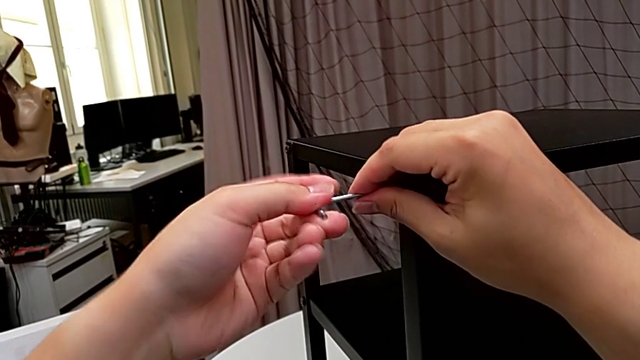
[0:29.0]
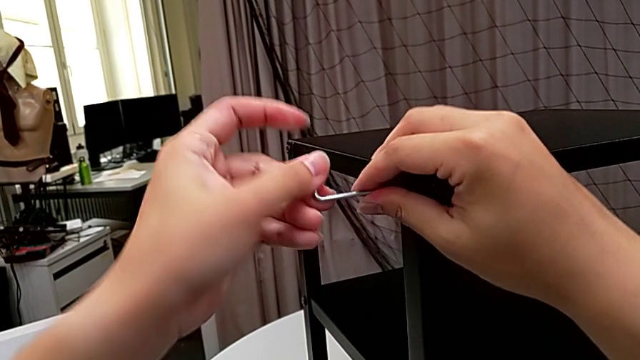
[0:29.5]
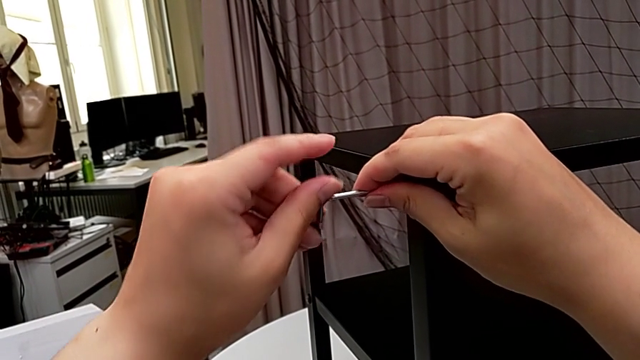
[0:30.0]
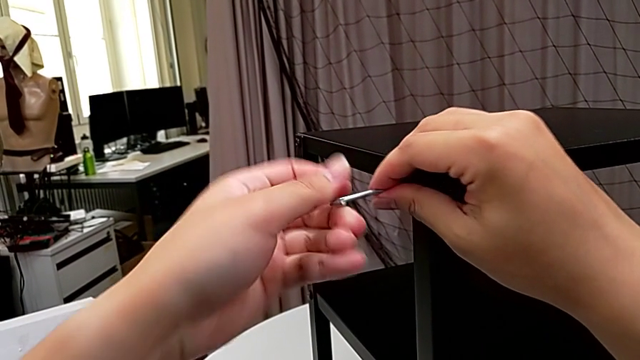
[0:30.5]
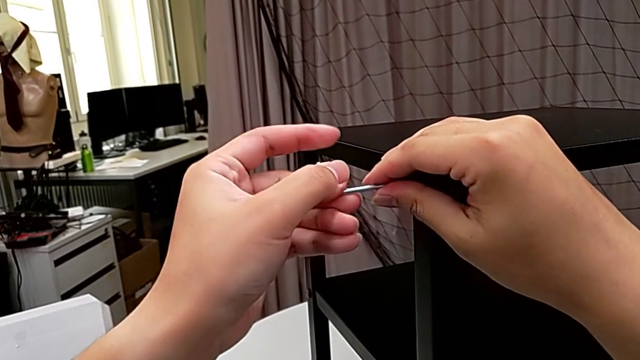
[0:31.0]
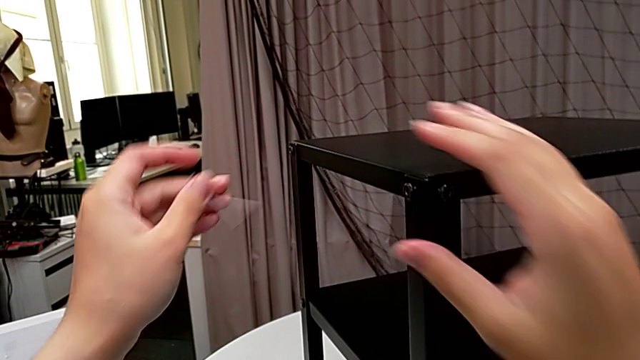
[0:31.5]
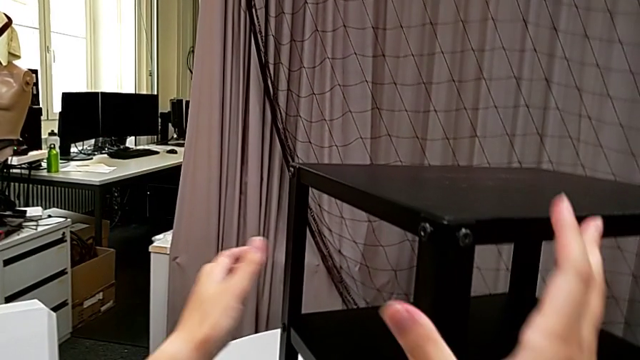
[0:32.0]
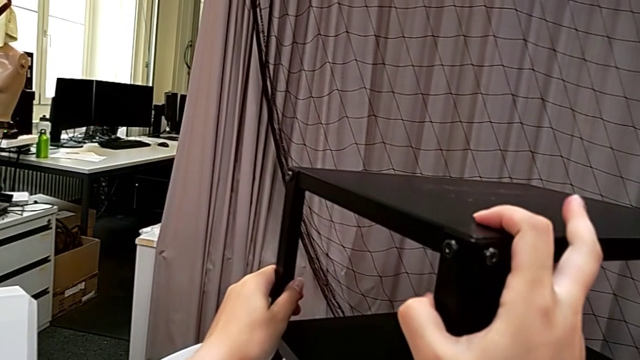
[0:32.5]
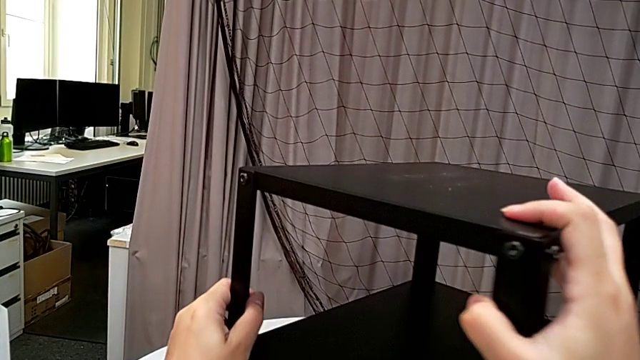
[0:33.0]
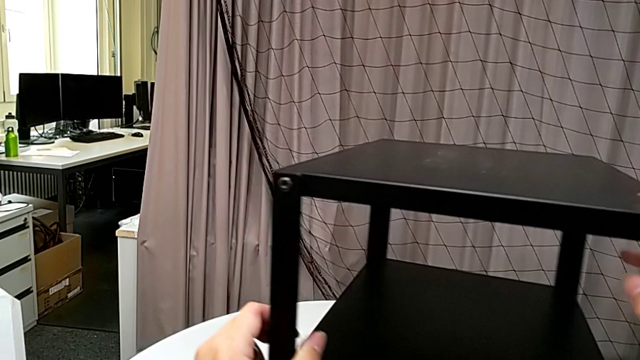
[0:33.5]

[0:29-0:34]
The camera wearer is unscrewing the first leg from the top shelf. They unscrew the hex socket head, withdraw the Allen wrench and rotate the nightstand.

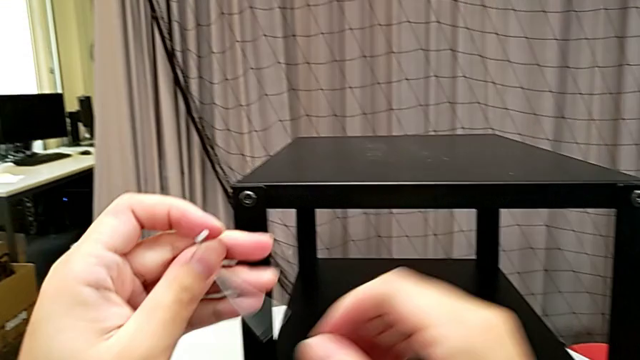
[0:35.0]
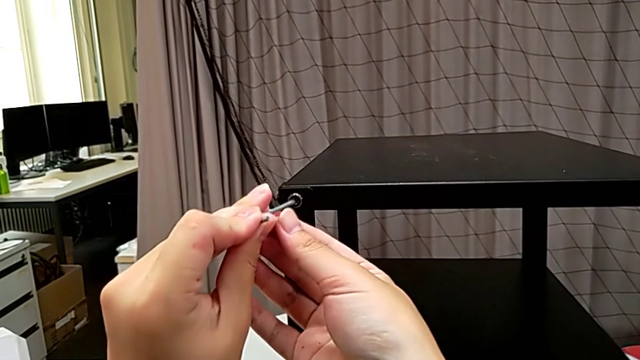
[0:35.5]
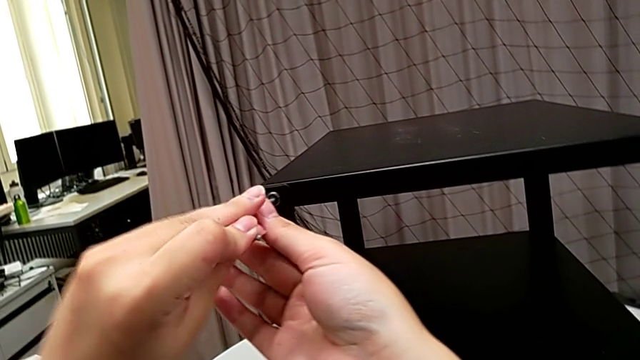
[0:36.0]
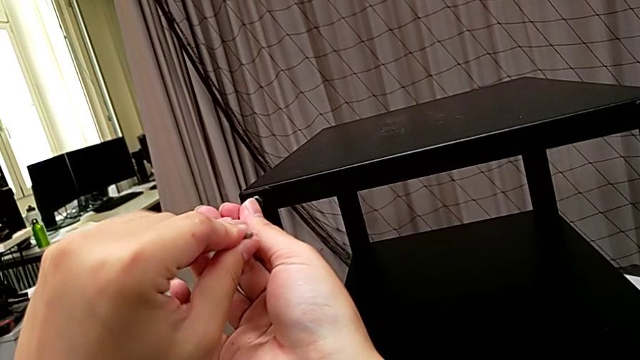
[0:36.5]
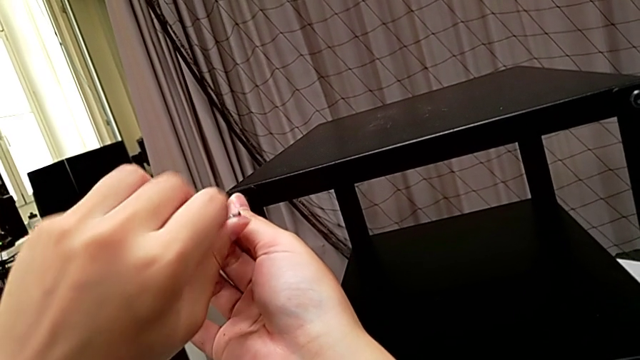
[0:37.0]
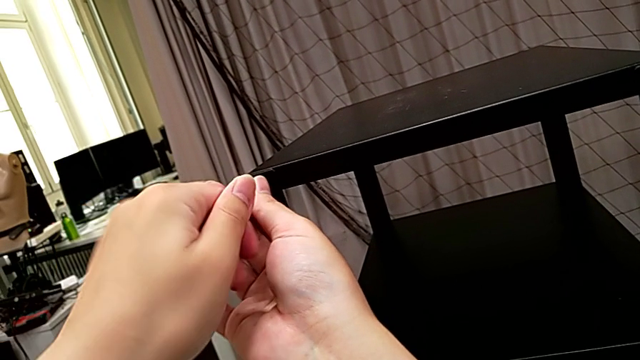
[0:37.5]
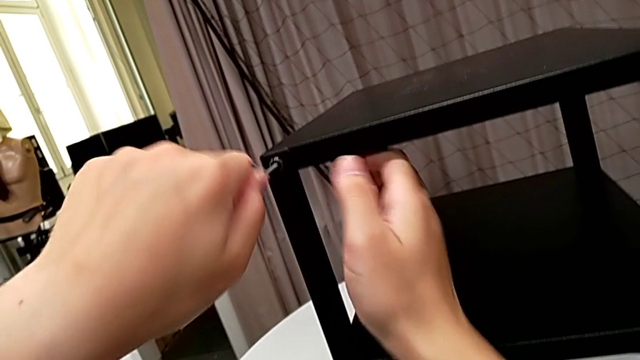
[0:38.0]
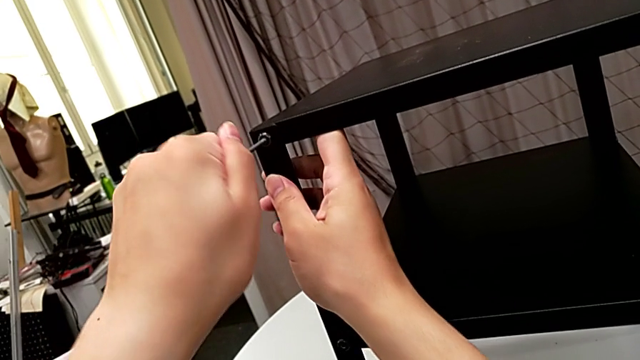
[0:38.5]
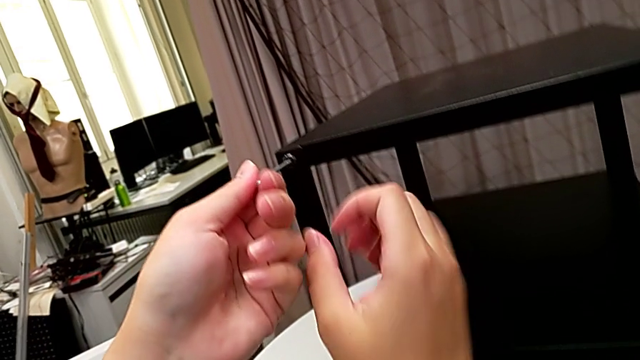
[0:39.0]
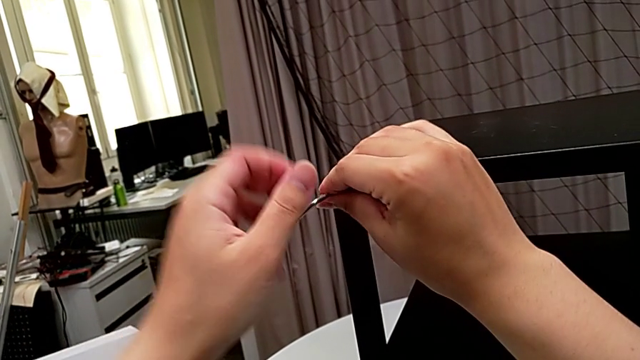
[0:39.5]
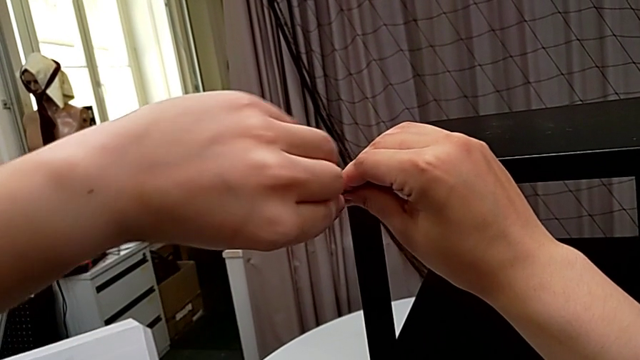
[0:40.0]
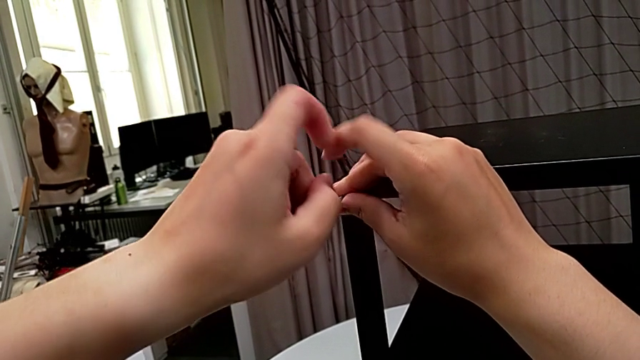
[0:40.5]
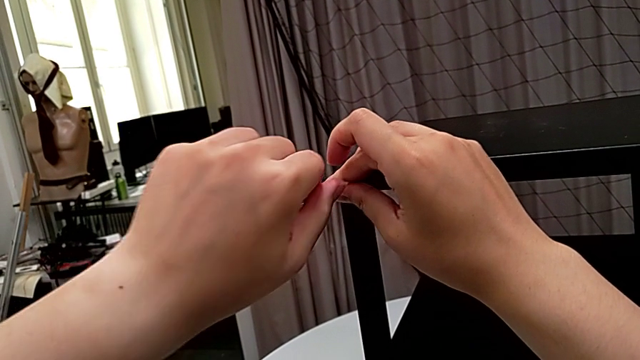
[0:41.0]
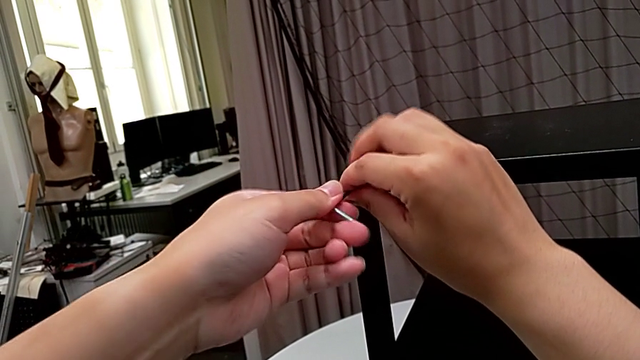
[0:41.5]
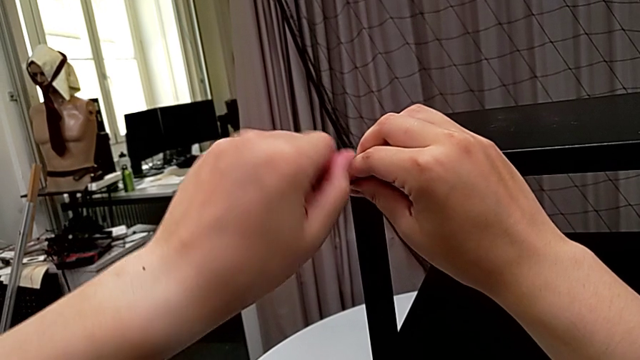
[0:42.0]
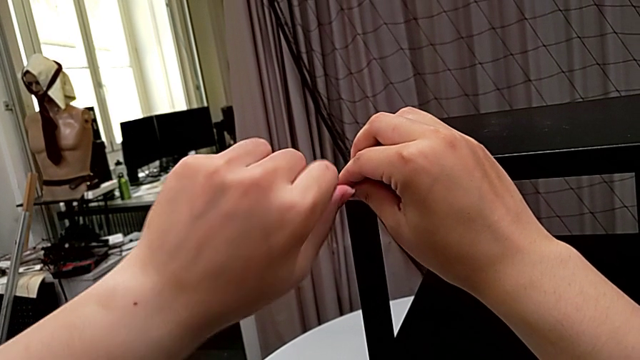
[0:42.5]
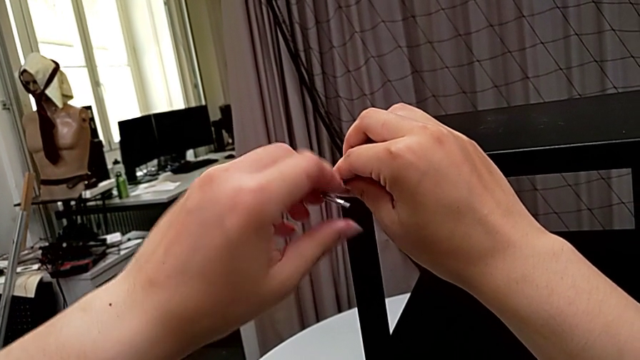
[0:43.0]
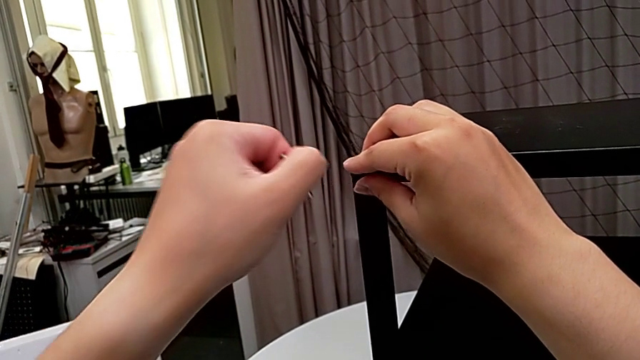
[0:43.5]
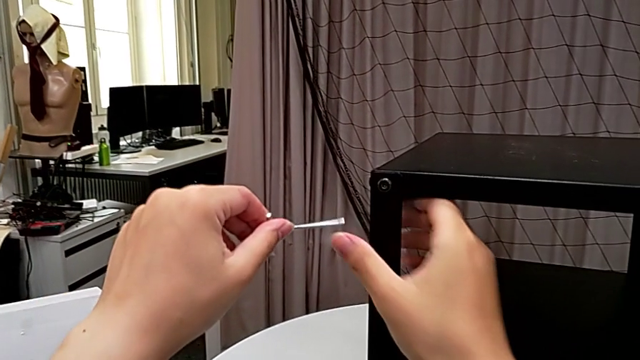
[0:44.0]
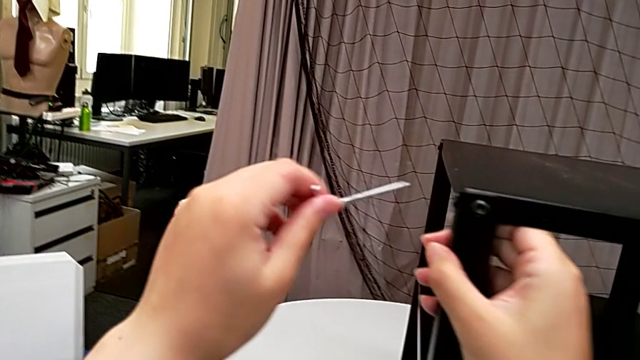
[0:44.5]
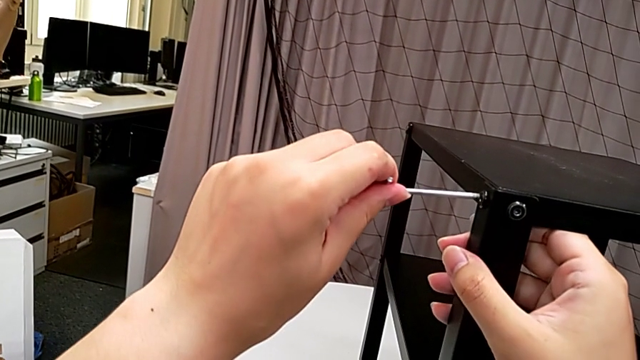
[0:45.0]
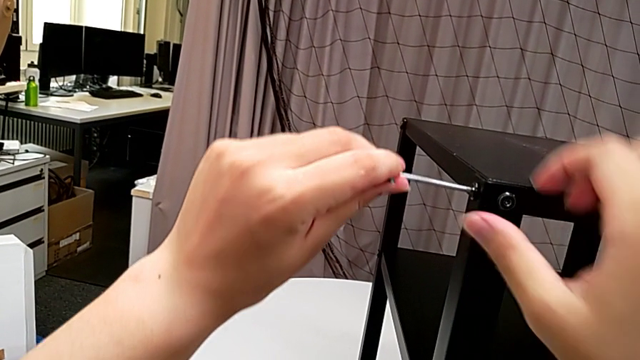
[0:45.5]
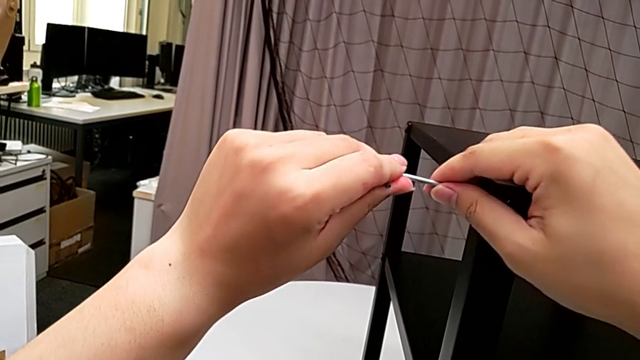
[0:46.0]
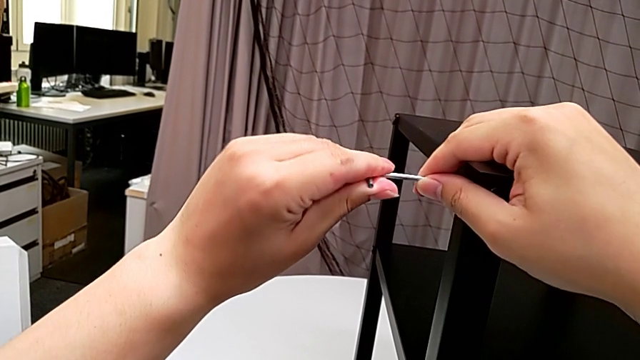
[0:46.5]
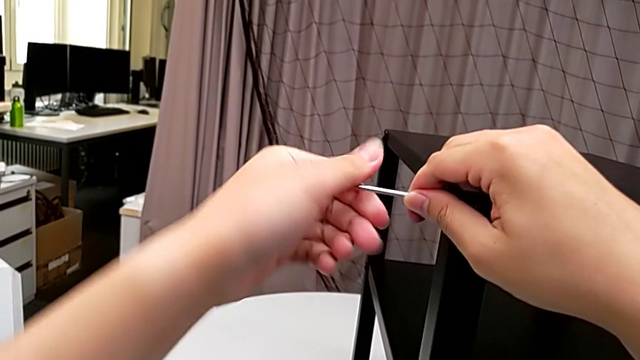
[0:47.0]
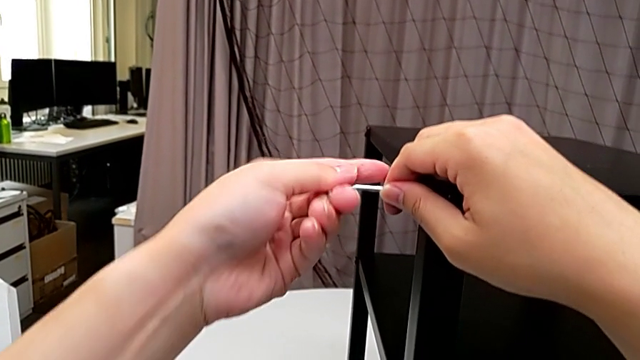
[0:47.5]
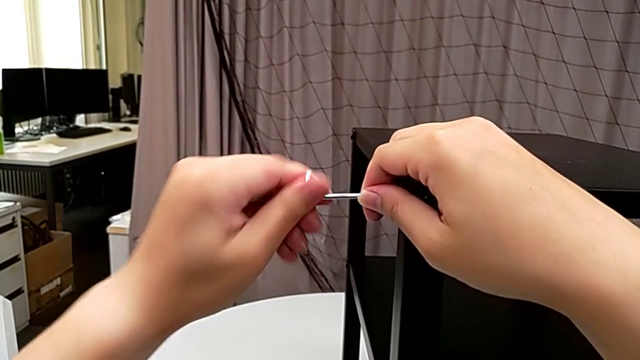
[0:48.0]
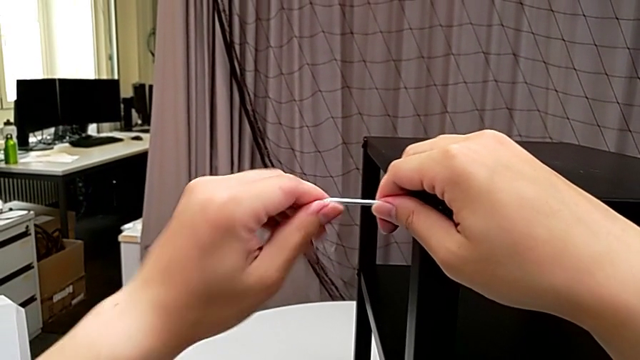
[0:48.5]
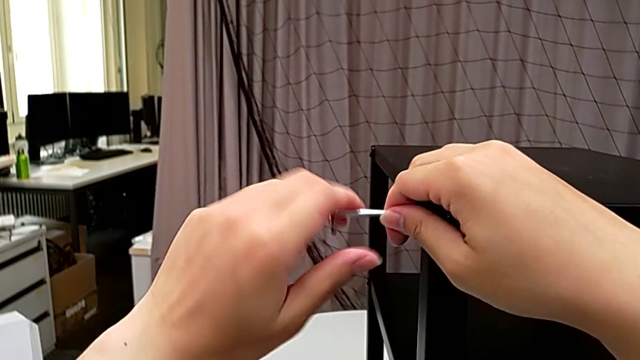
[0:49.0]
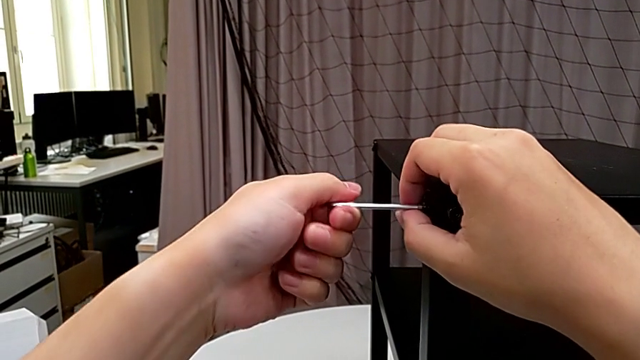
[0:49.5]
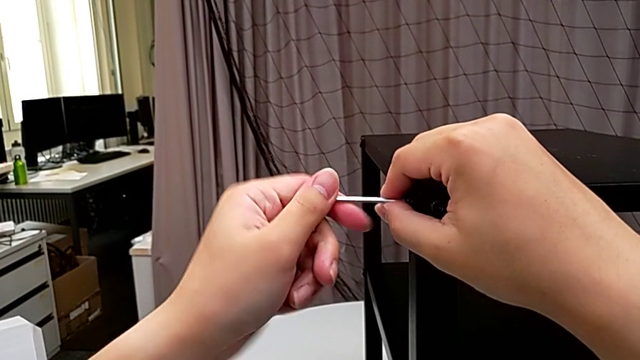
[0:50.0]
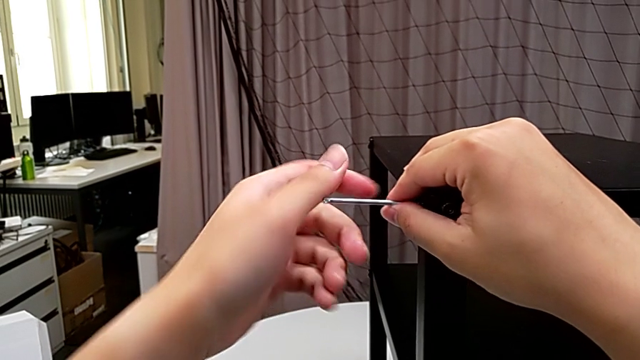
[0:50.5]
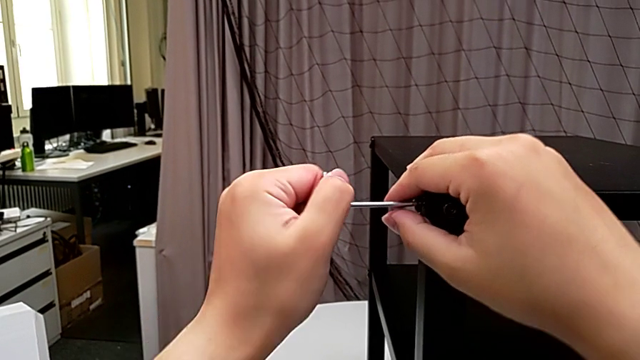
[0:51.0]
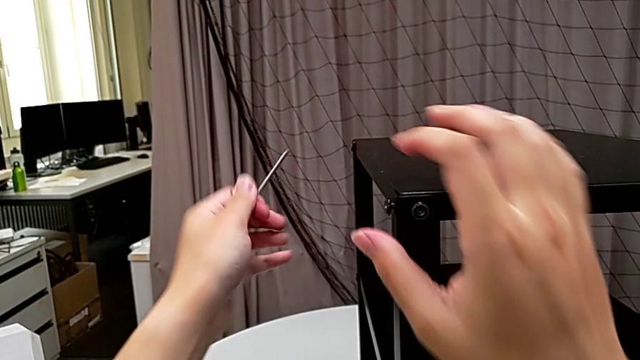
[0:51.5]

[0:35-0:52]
The camera wearer unscrews the second leg from the top shelf. They insert the Allen wrench, unscrew the hex socket head, withdraw the Allen wrench, rotate the nightstand, insert the Allen wrench, unscrew the hex socket head and withdraw the Allen wrench.
